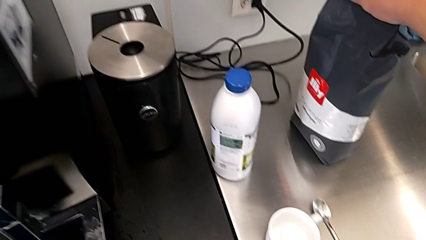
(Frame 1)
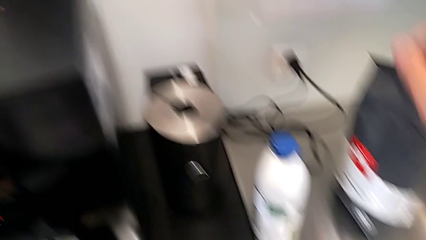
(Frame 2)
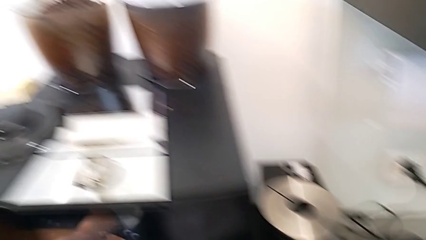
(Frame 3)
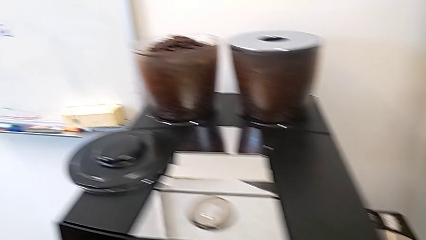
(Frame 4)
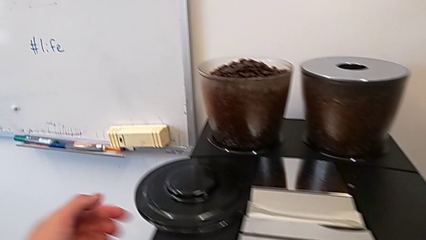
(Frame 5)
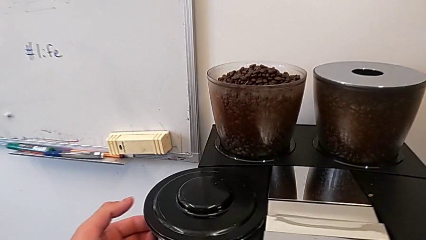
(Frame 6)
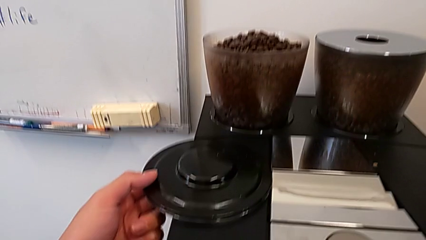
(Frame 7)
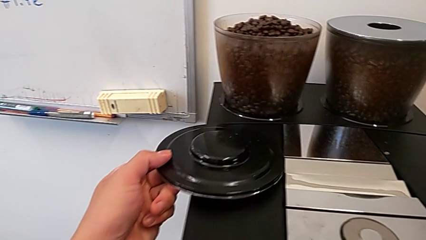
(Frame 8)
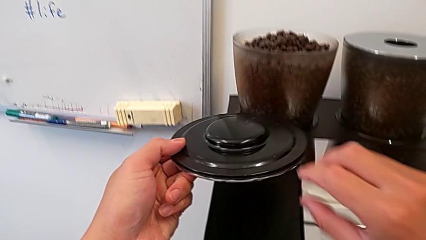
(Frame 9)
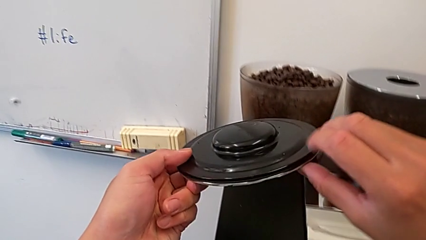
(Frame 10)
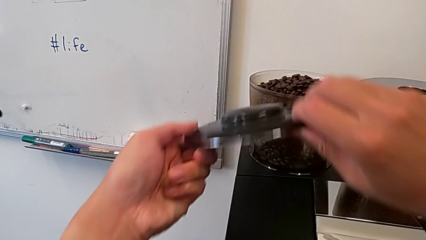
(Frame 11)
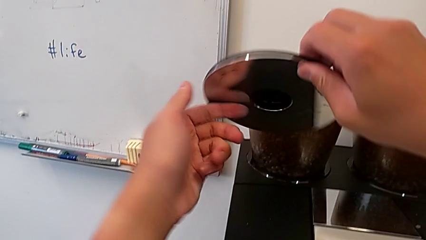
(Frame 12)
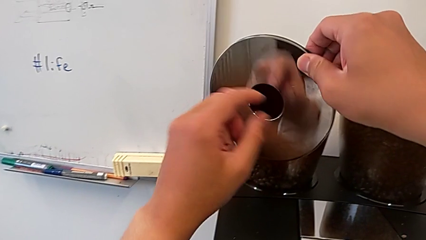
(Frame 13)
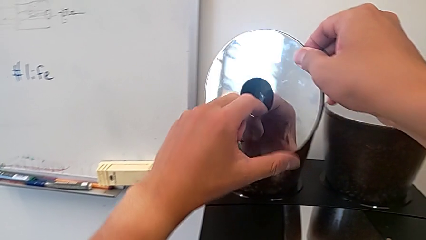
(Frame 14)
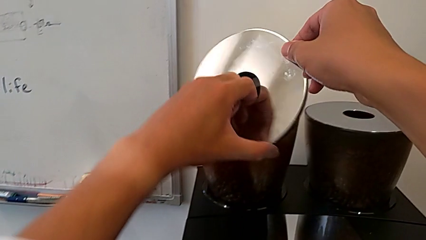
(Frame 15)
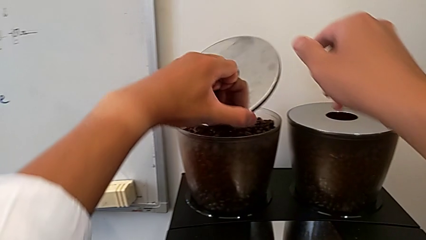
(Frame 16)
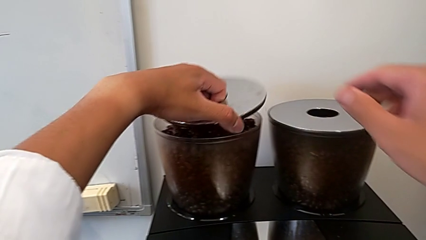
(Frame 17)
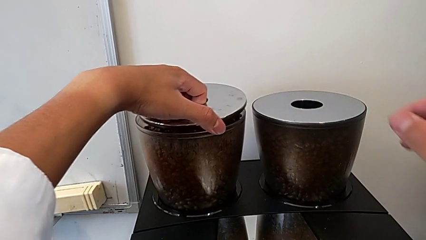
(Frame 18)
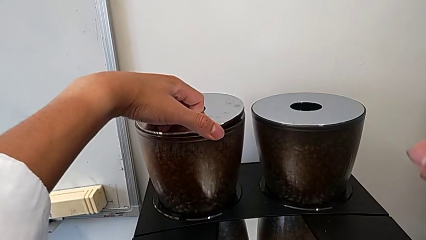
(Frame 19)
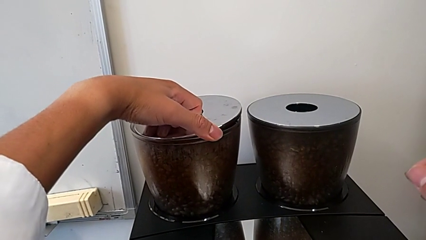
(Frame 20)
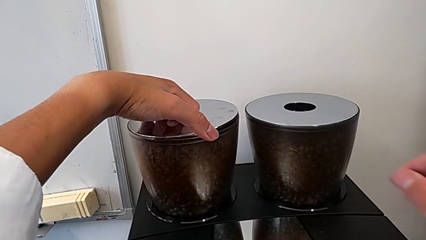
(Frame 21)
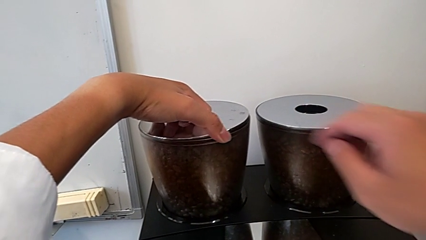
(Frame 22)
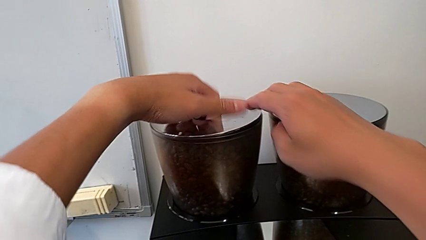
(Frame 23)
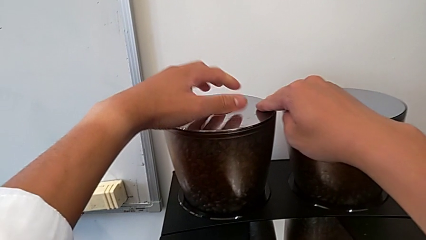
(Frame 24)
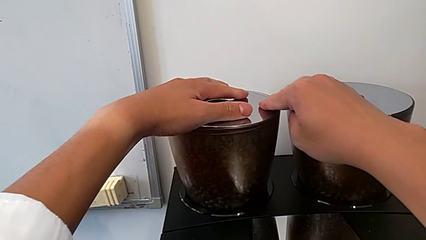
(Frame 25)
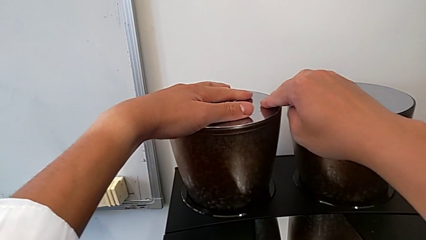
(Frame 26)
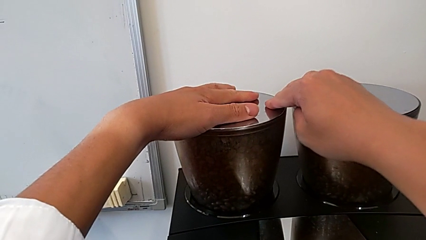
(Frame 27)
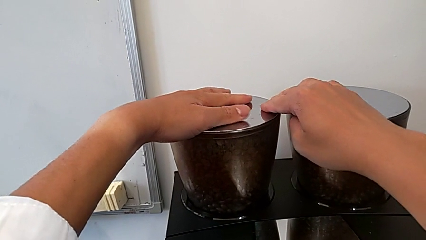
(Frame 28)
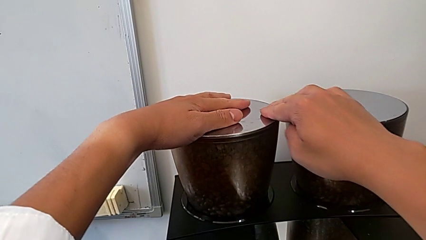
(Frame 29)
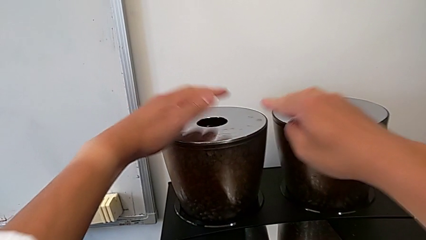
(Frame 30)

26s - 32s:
The camera wearer is adding coffee beans to something. They grab the cup lid, lift it and place it.

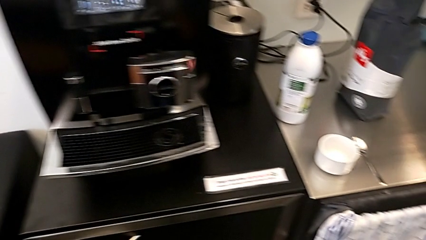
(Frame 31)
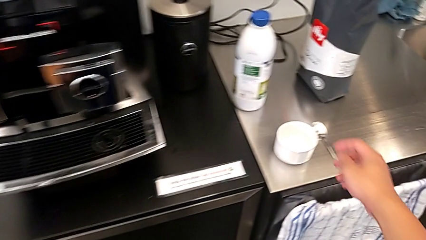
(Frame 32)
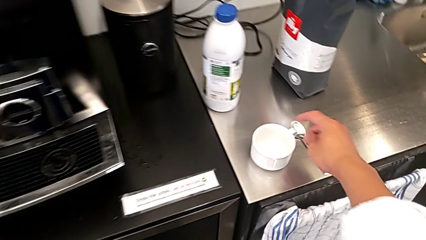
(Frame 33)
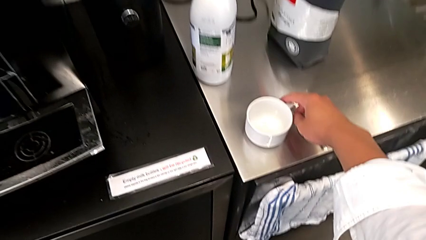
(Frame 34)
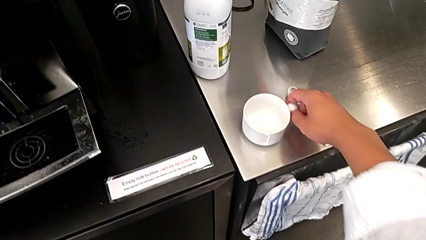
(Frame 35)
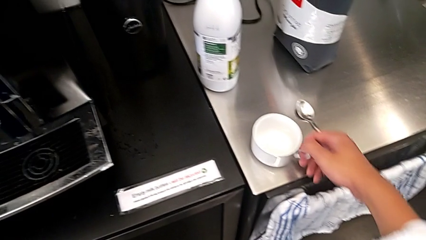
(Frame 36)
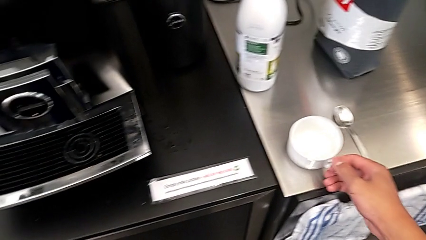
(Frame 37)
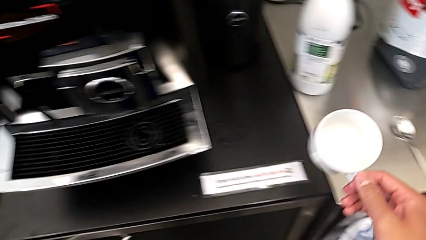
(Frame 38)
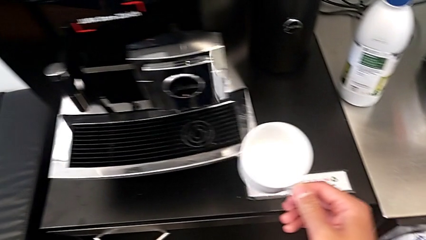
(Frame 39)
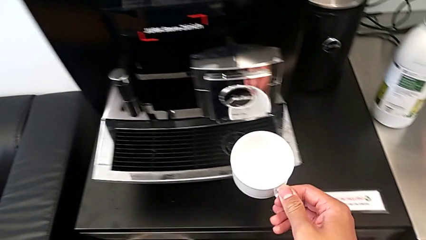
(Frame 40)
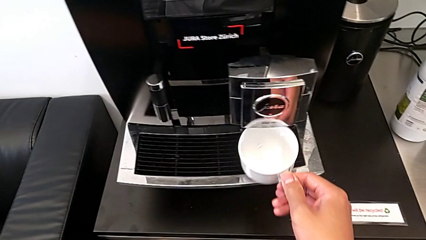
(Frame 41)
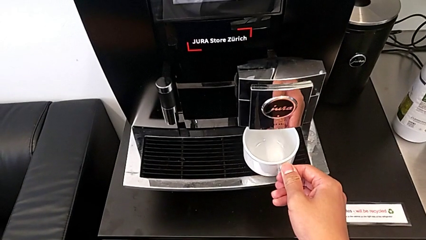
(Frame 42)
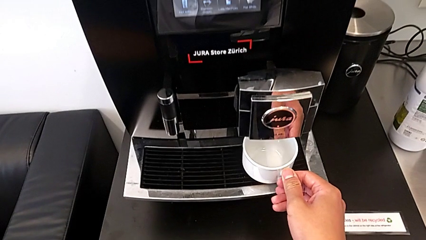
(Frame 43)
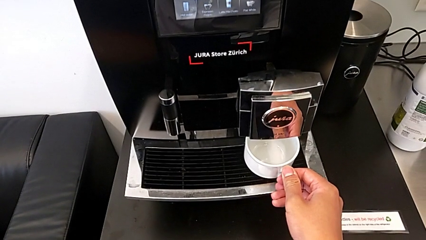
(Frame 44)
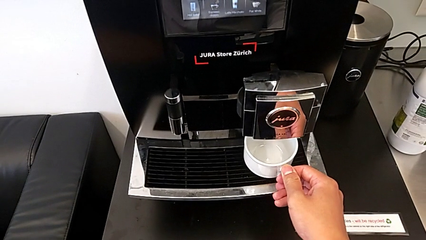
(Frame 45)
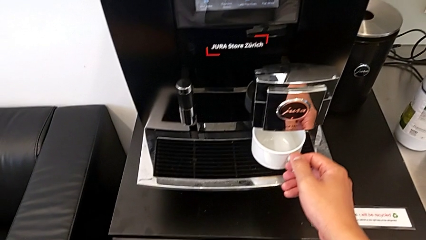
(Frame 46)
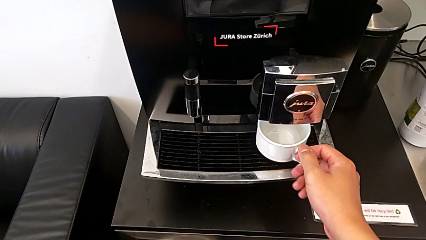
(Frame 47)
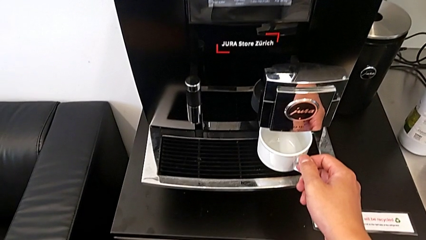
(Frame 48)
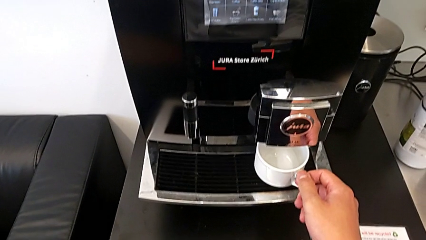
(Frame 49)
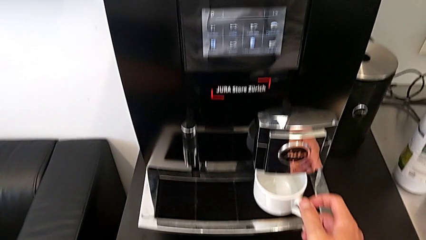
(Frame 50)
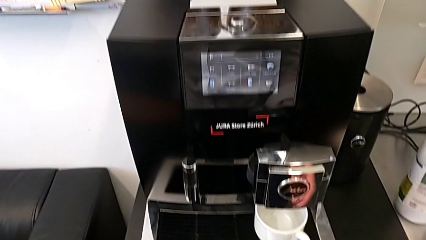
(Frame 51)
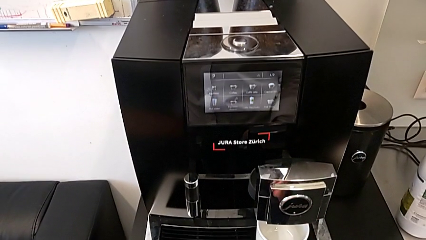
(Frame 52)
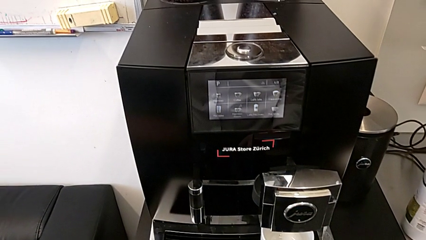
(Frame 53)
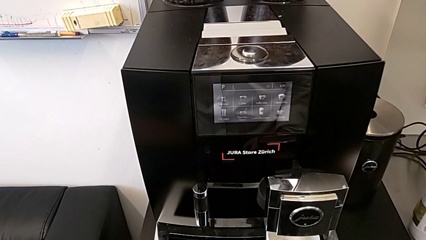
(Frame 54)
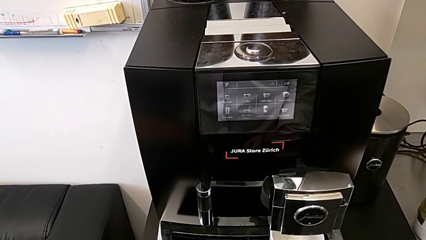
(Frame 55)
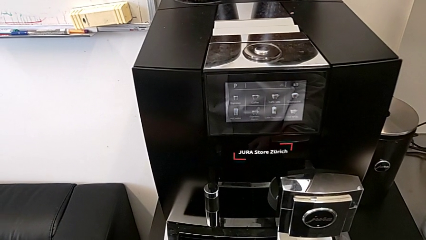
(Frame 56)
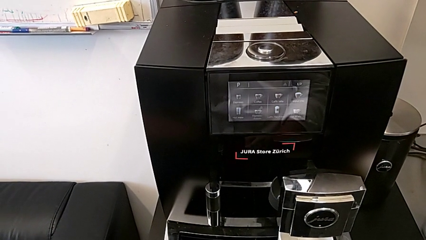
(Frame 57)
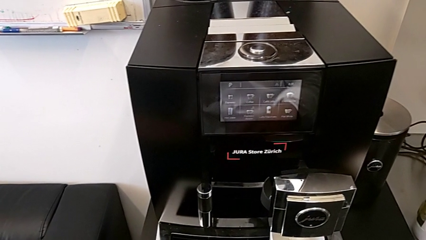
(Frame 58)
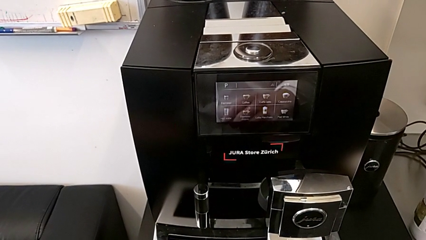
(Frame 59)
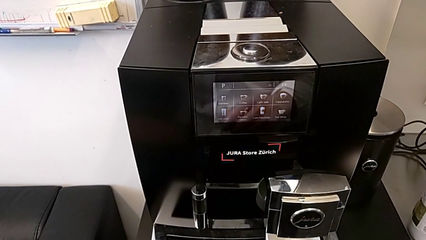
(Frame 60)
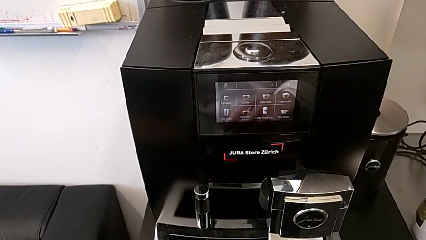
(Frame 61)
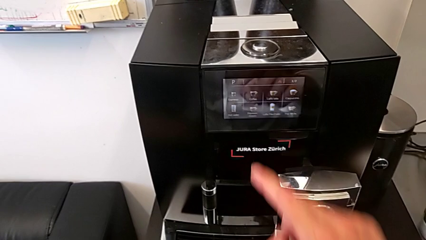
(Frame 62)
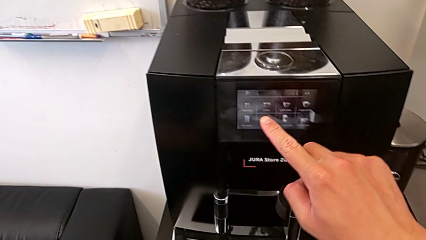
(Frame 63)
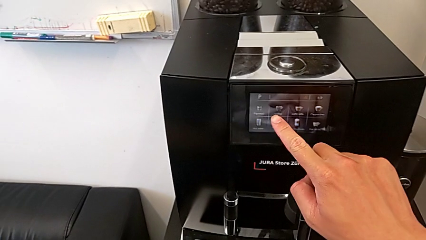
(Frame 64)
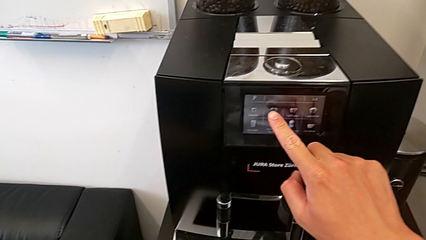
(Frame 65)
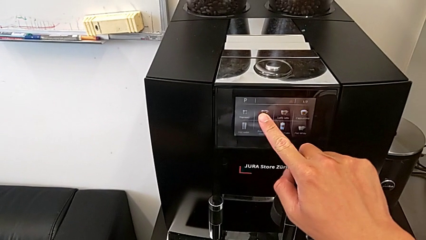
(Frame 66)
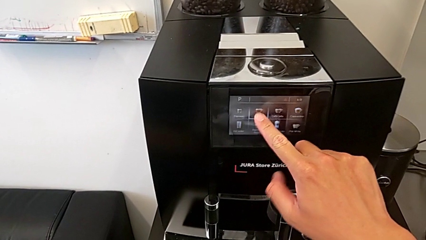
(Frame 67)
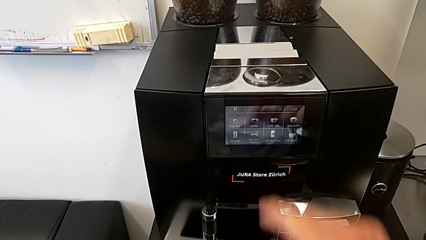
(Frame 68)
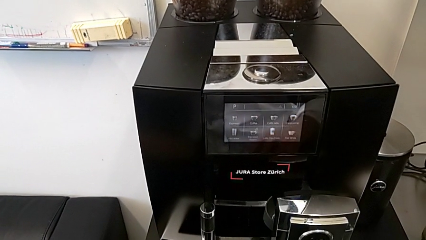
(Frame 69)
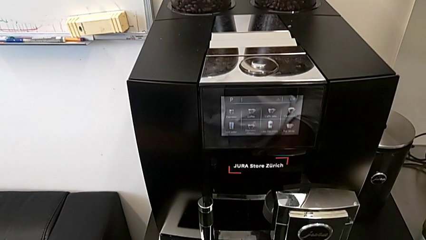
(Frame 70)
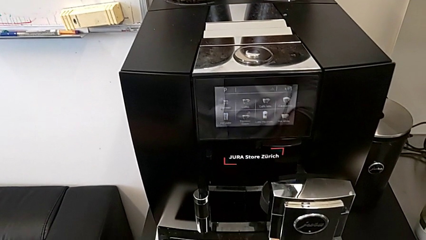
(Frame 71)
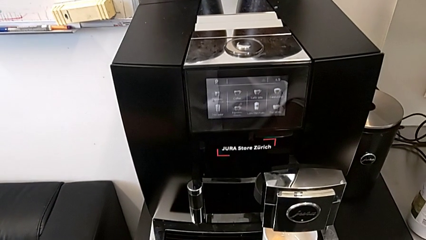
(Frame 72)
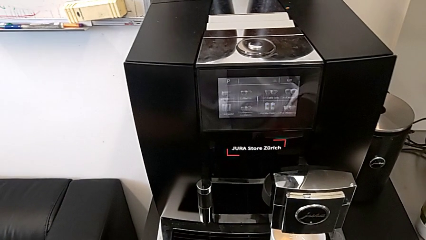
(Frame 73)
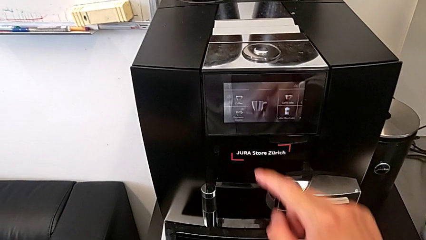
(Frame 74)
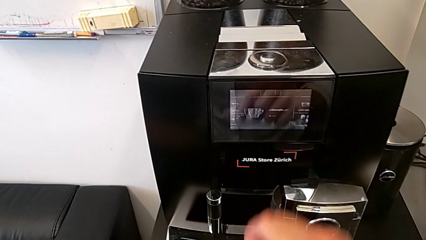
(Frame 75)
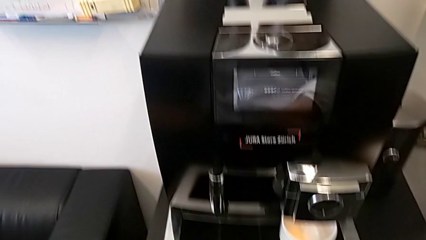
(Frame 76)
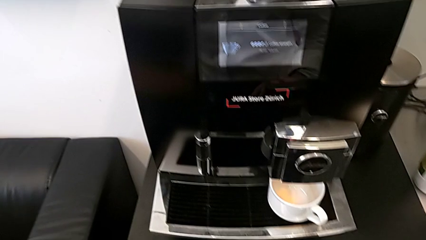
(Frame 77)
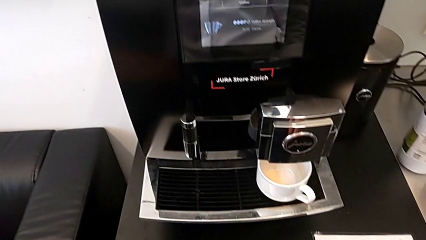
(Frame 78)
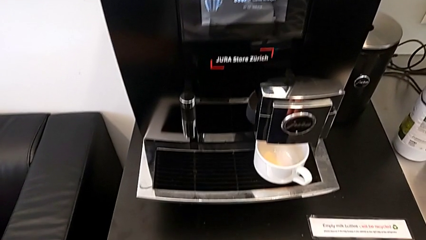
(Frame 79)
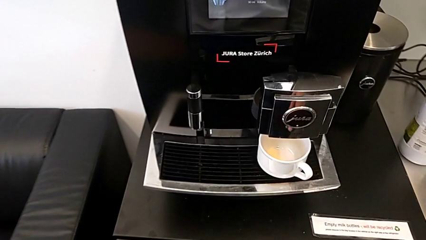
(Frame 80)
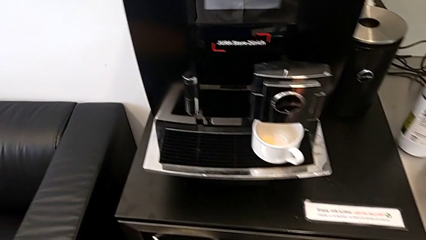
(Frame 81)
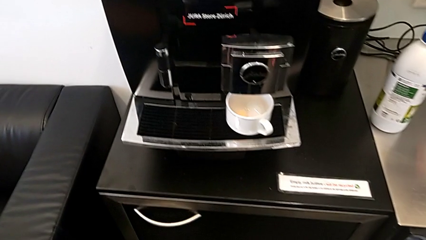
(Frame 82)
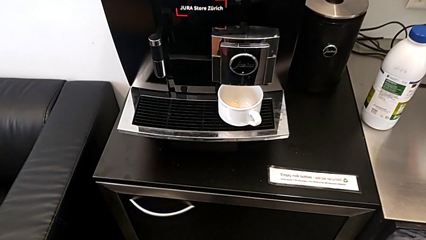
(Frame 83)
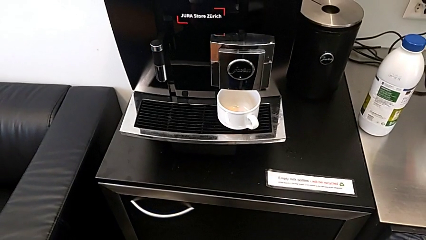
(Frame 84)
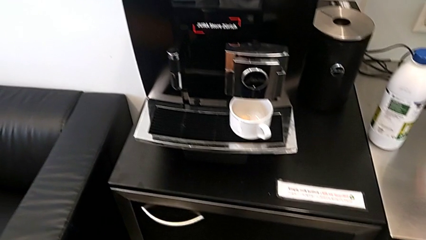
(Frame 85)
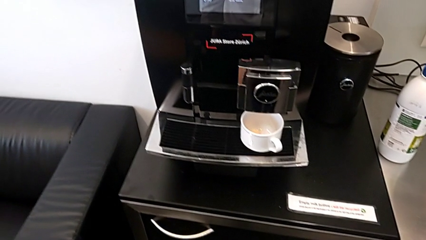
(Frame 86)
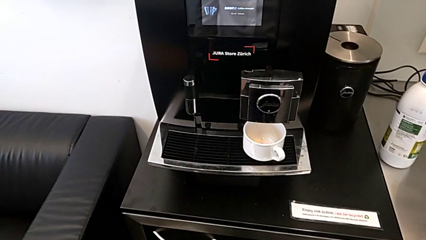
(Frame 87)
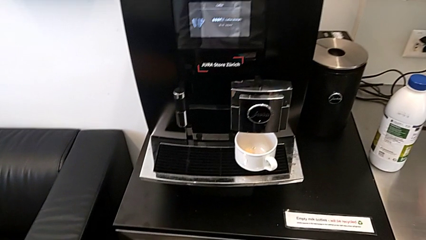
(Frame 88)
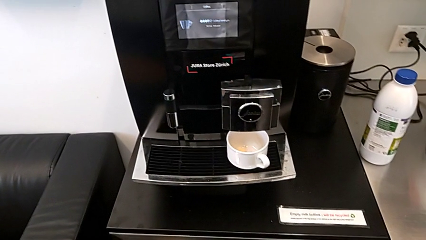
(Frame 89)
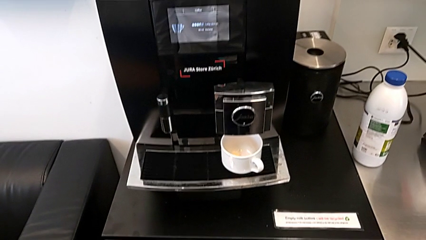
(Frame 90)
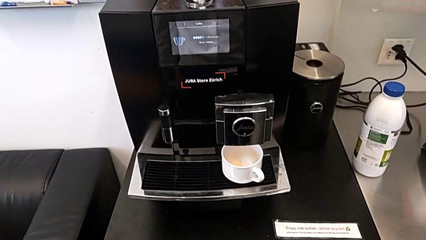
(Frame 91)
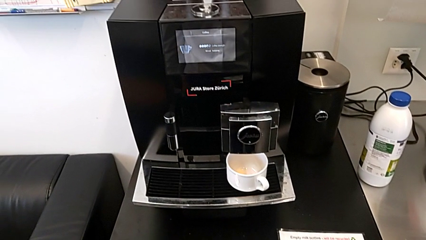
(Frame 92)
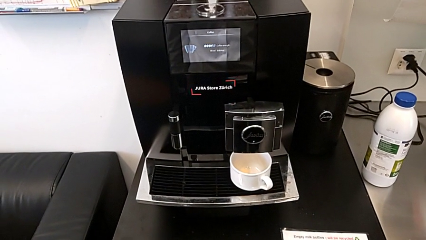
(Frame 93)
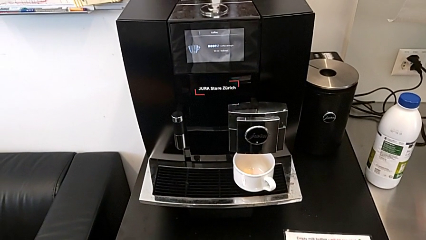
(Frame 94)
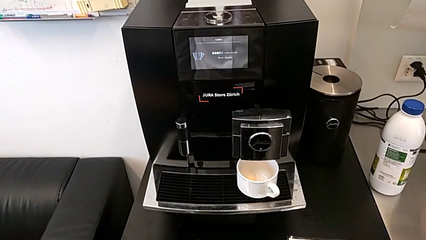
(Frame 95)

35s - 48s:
The camera wearer is brewing a coffee. They grab the cup, lift it and place it. They press the button.
